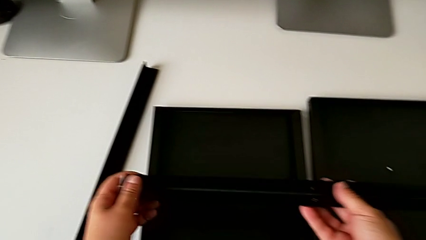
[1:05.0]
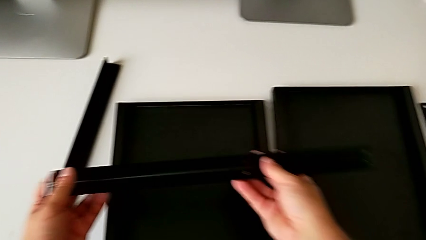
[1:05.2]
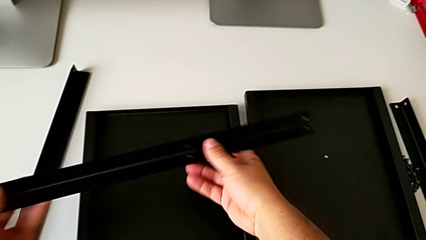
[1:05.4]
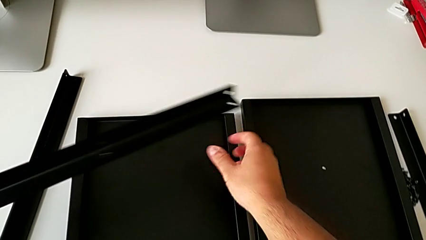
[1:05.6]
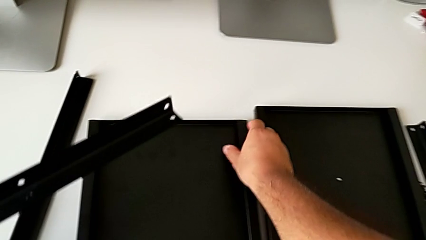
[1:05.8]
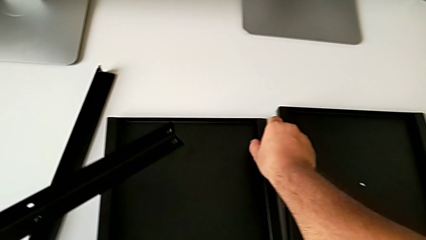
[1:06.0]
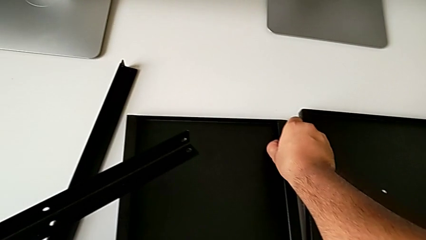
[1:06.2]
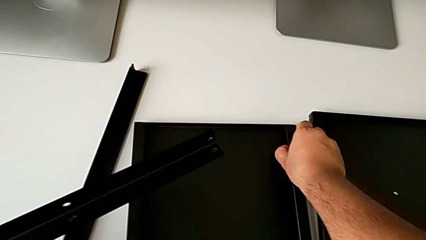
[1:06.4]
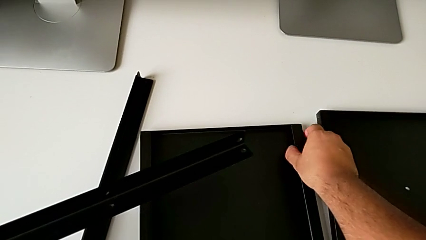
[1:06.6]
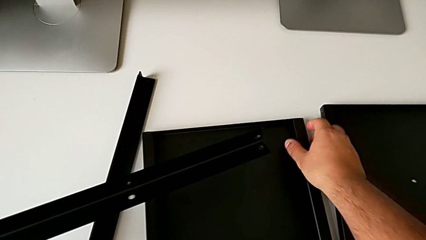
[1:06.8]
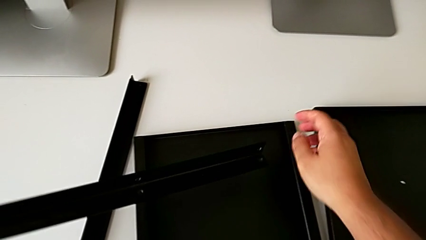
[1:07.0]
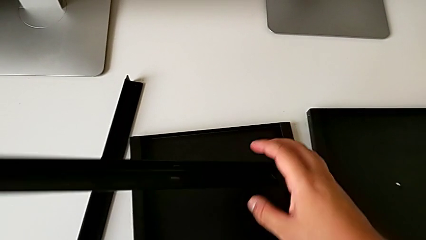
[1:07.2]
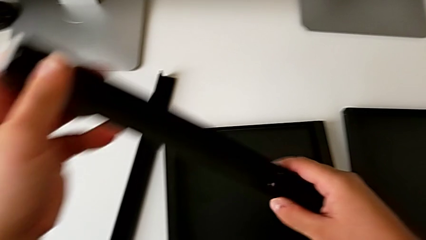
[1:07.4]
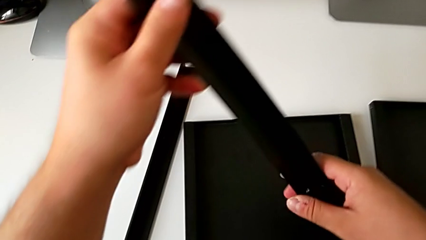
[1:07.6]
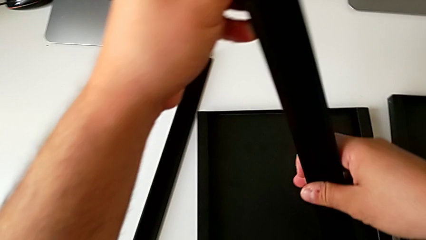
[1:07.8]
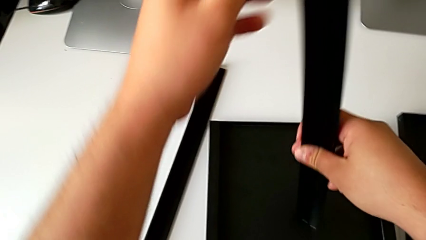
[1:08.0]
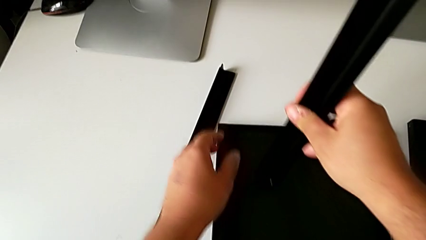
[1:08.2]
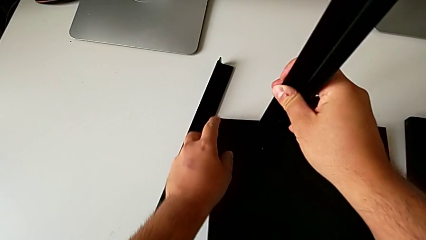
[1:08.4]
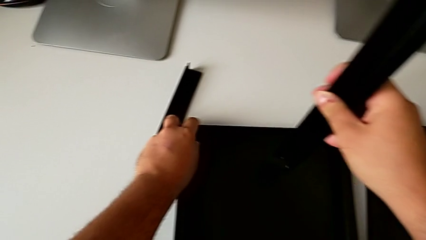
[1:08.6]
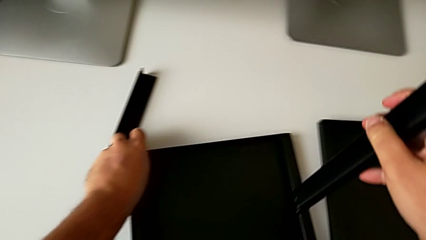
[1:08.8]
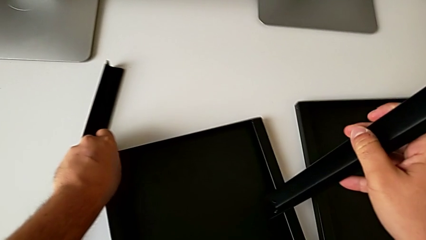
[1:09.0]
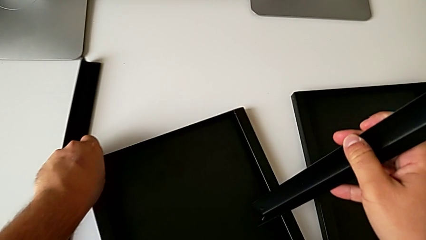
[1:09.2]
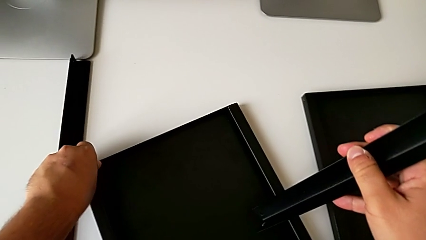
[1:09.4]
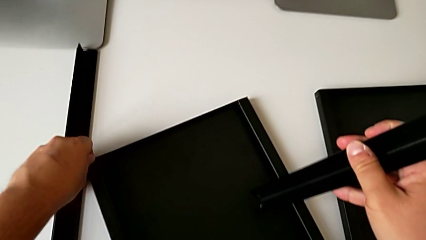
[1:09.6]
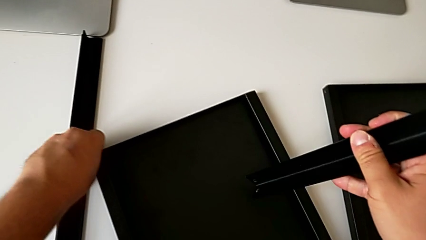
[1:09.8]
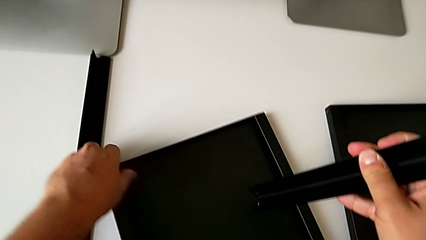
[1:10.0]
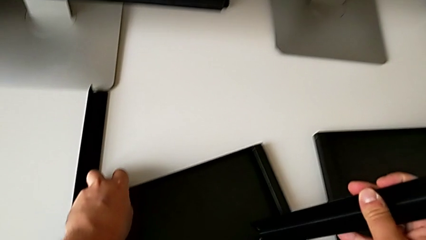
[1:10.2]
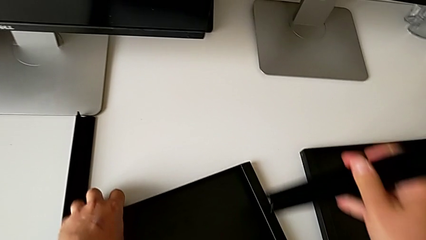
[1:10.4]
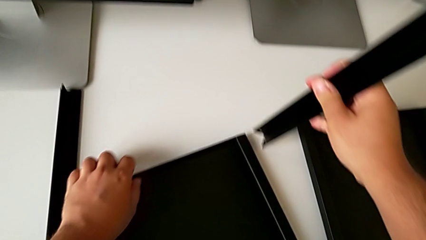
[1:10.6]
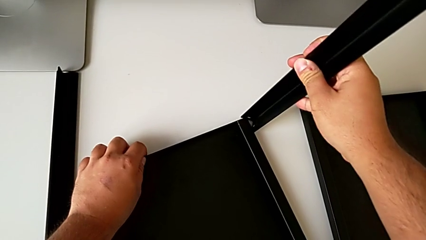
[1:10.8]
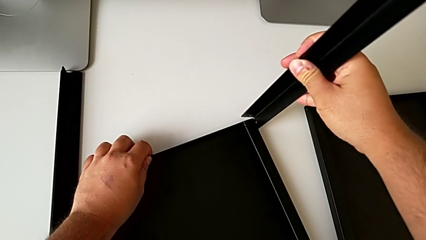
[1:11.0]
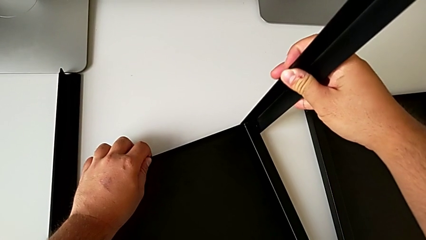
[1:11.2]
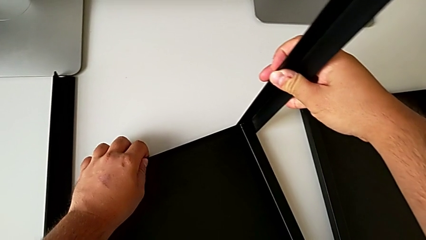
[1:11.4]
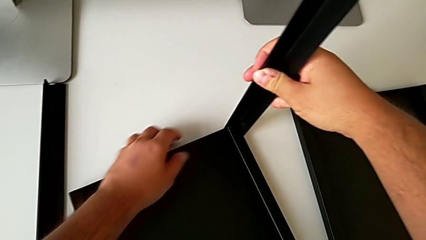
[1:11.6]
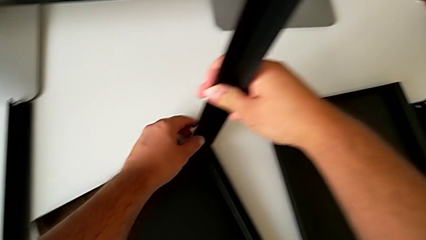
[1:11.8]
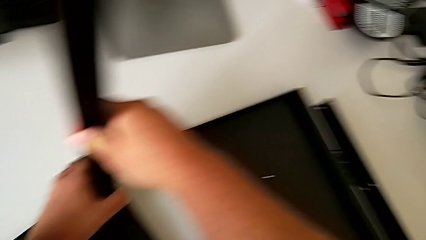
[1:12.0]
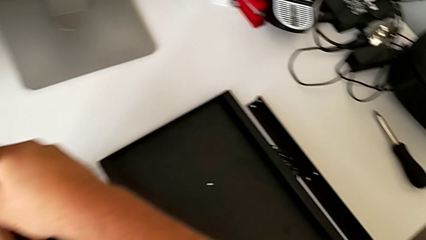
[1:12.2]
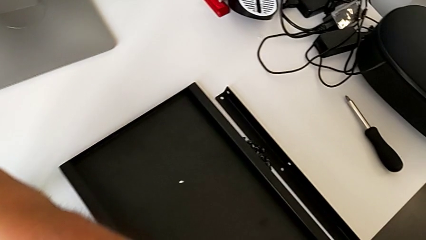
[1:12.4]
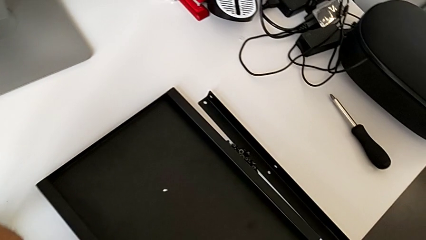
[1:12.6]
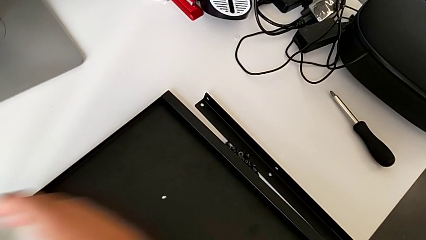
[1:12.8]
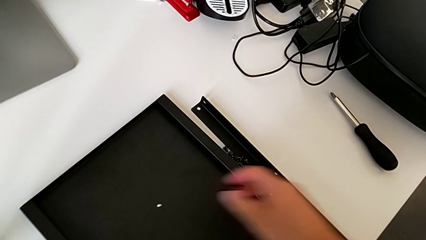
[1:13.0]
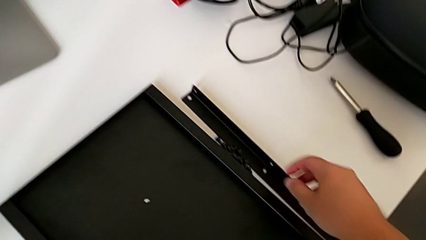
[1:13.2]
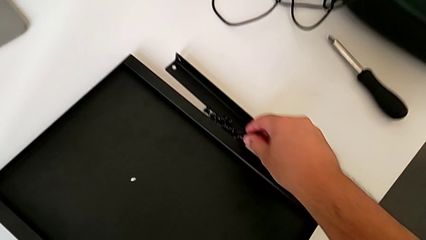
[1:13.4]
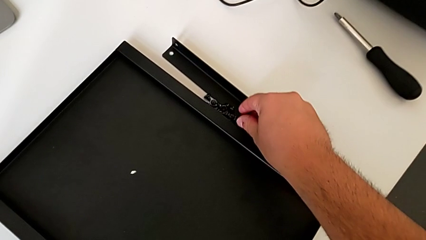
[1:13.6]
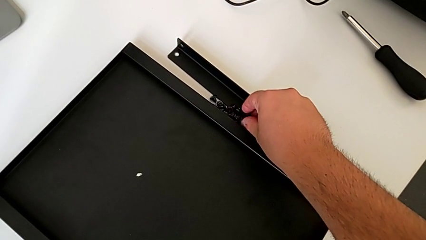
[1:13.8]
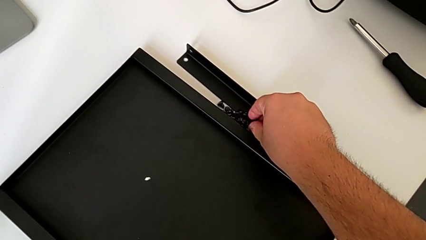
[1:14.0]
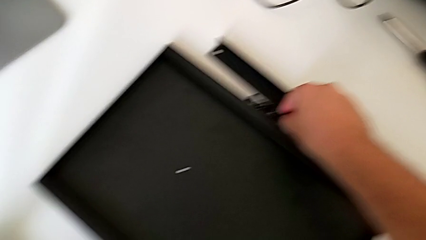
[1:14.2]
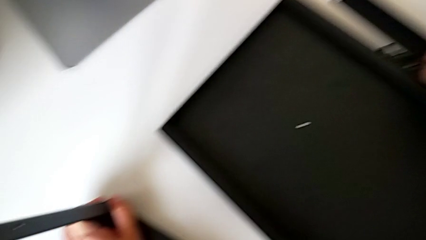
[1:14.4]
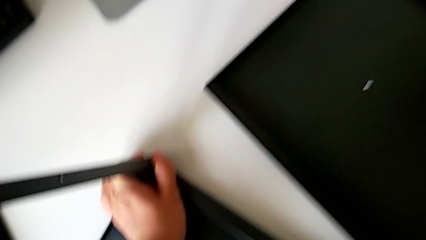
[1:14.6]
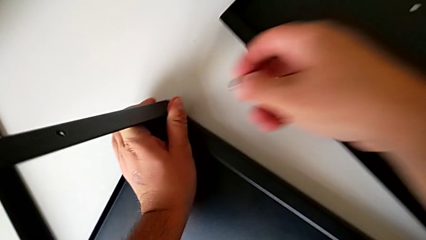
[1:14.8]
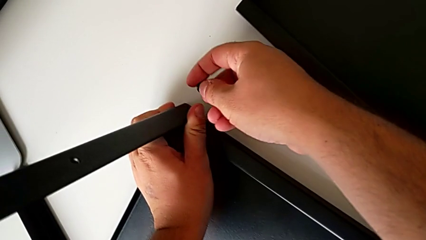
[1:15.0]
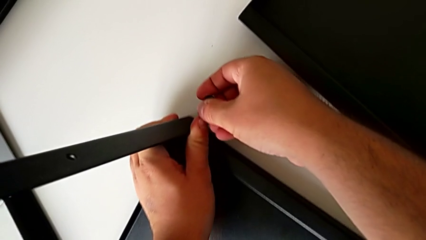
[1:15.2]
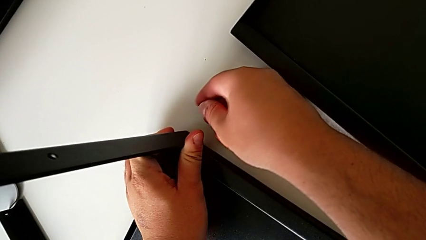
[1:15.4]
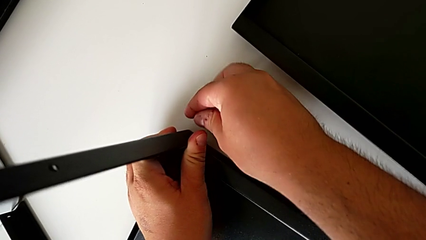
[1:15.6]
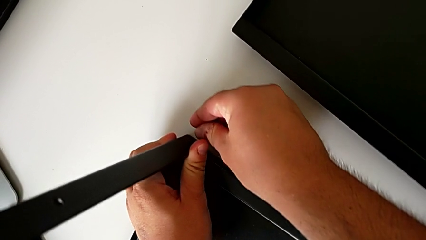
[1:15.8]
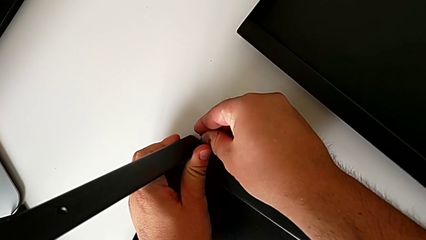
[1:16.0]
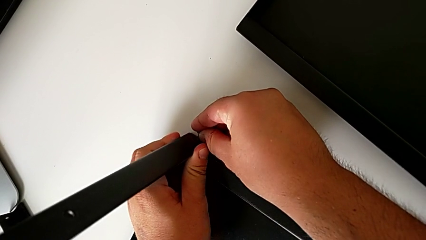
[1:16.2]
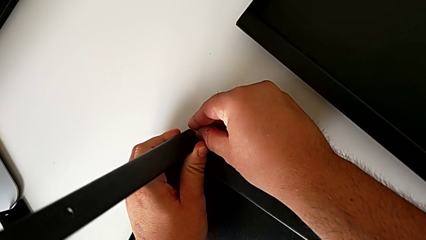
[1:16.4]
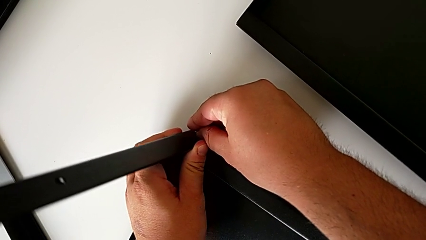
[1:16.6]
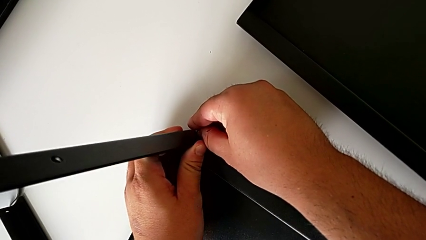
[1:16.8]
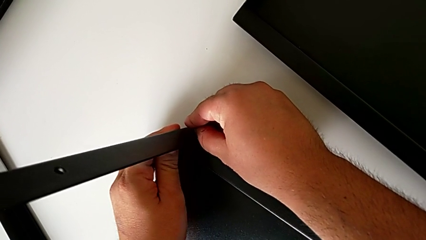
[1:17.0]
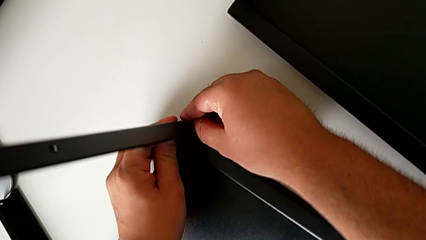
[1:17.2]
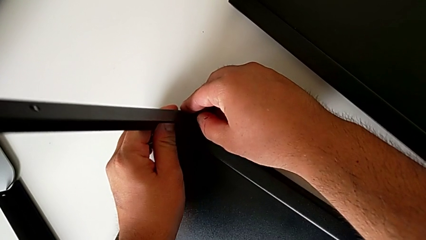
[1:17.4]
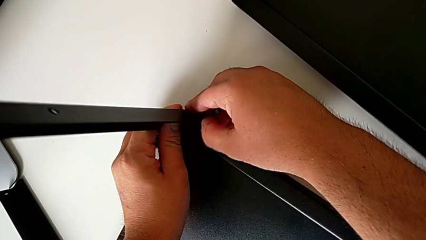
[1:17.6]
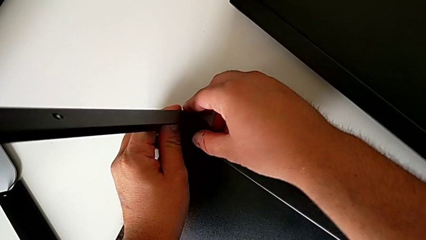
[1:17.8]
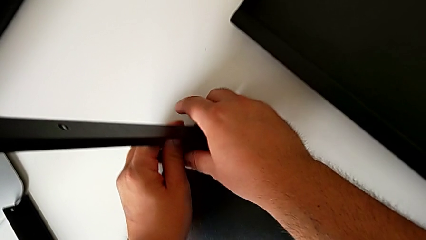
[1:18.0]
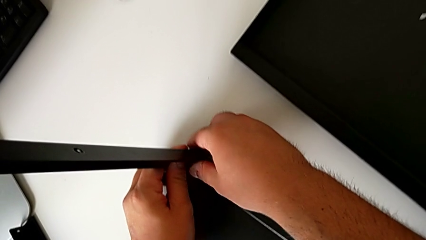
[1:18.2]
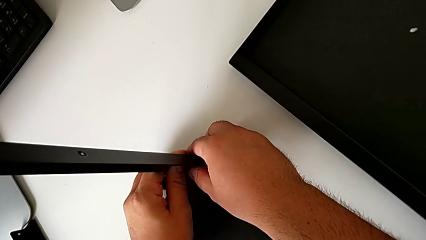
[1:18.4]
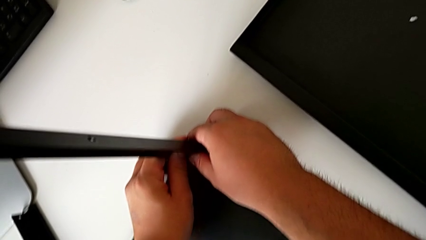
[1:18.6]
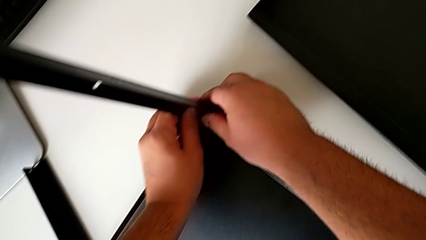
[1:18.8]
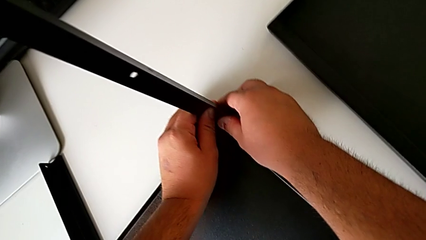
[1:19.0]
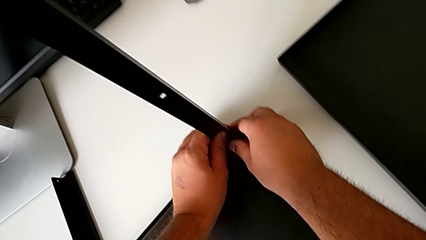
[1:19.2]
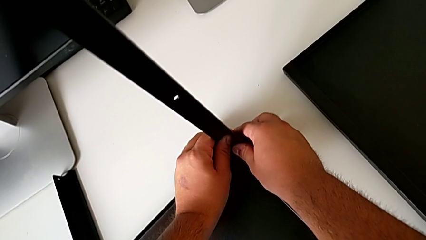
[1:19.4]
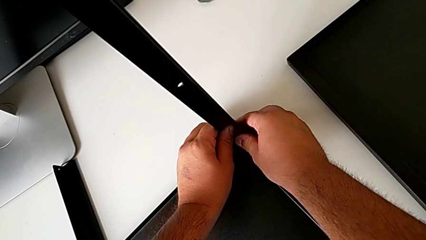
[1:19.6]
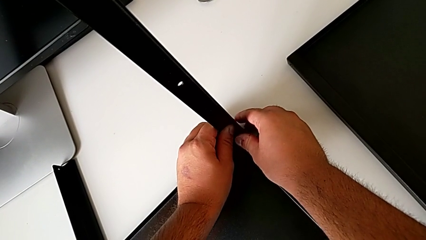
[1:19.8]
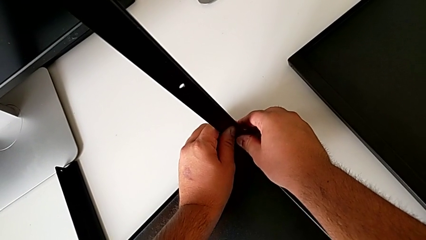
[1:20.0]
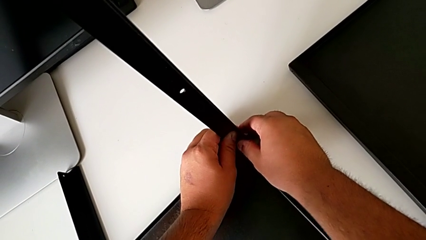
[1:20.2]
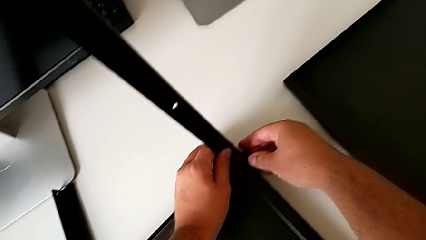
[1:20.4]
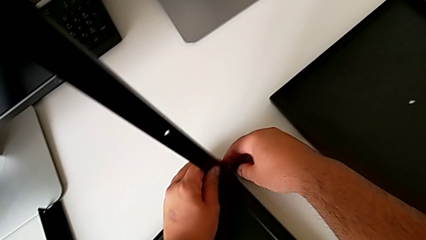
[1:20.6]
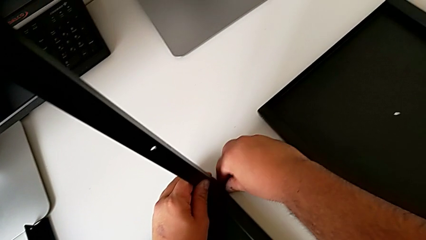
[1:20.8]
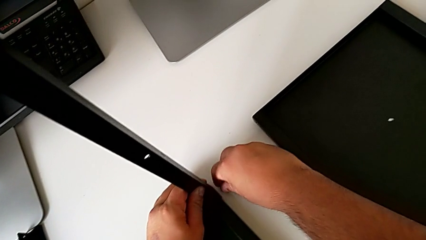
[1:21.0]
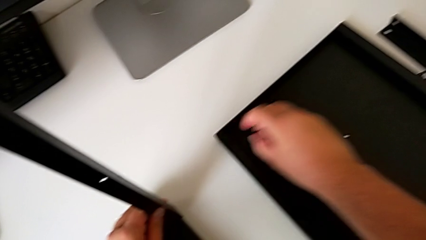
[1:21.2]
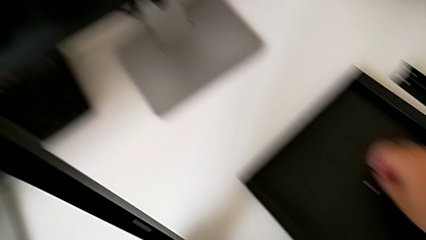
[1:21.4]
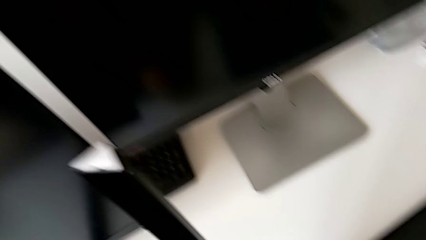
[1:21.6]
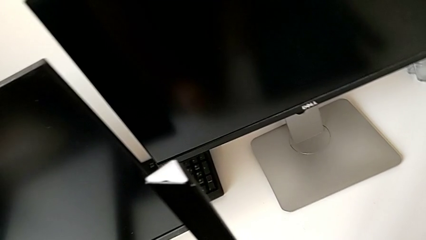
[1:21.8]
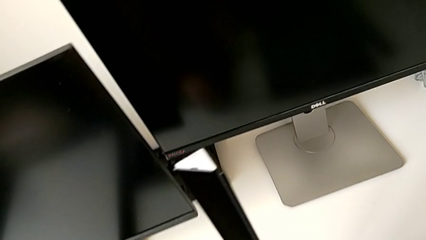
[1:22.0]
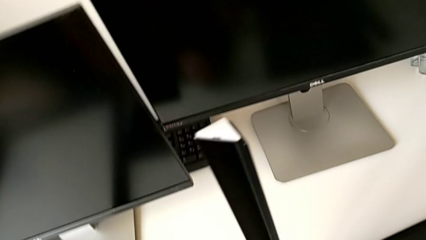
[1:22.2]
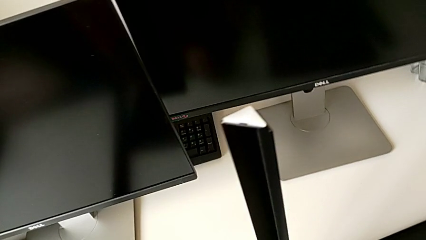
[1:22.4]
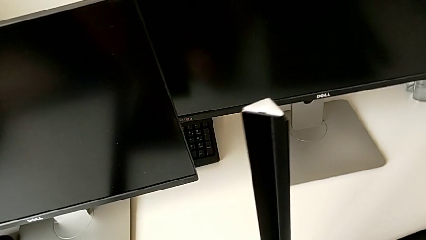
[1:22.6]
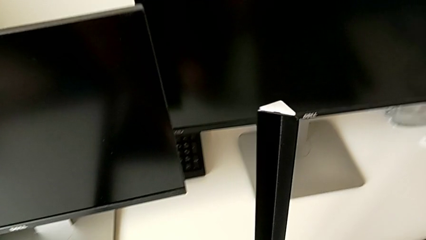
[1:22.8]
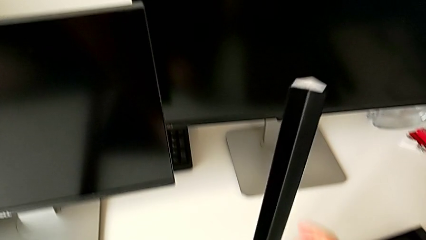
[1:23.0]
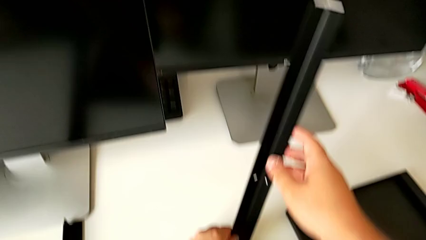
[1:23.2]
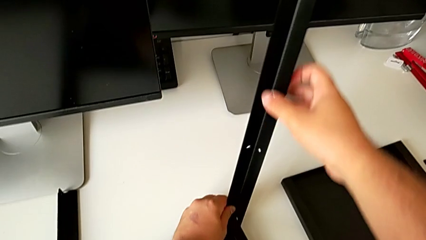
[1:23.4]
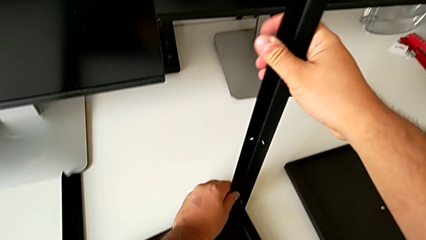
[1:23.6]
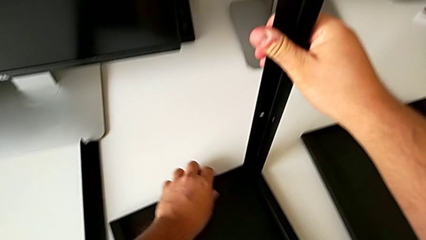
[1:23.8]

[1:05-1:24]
The camera wearer is attempting to assemble the first leg of the shelf. They grab the tray, assemble the leg and wrongly insert the hex socket head.
